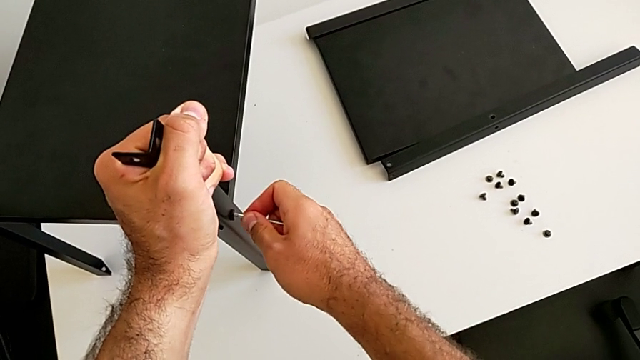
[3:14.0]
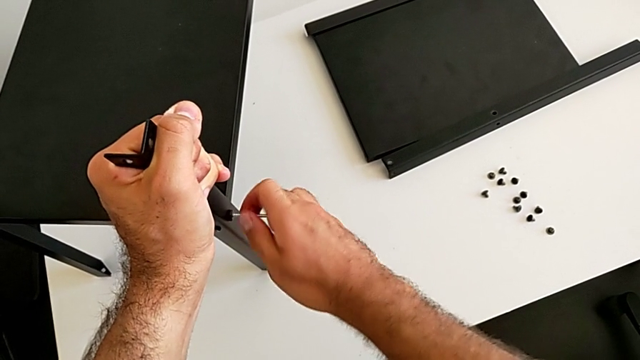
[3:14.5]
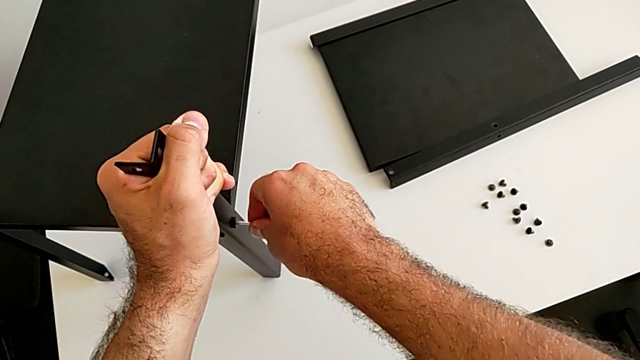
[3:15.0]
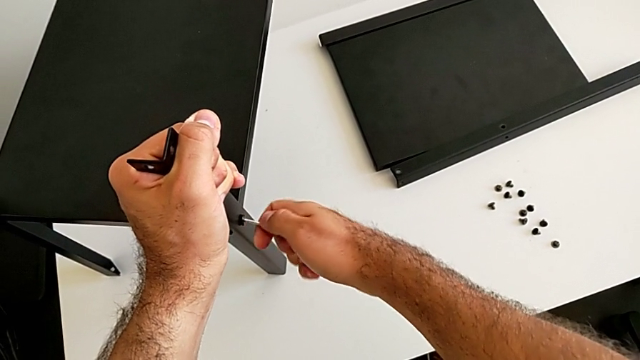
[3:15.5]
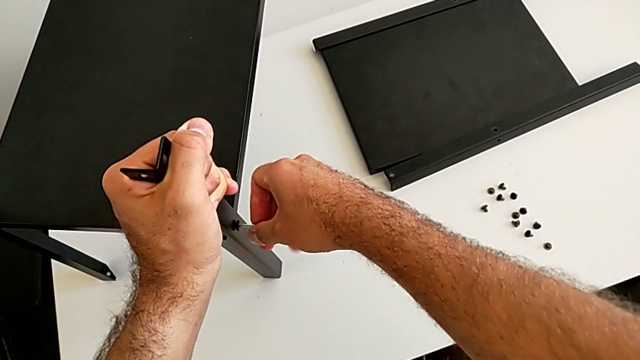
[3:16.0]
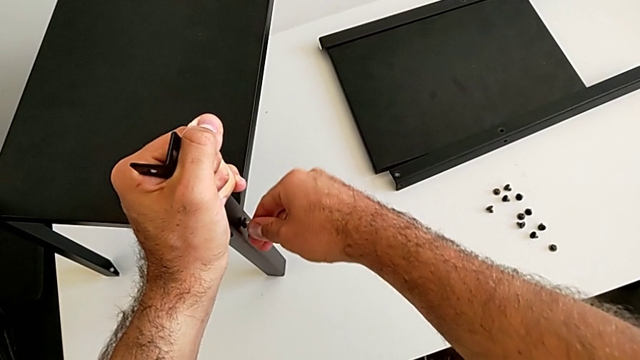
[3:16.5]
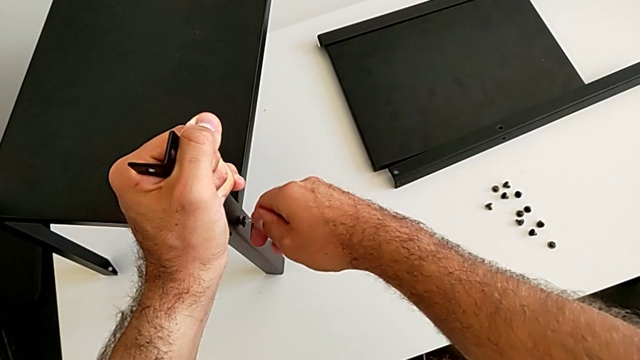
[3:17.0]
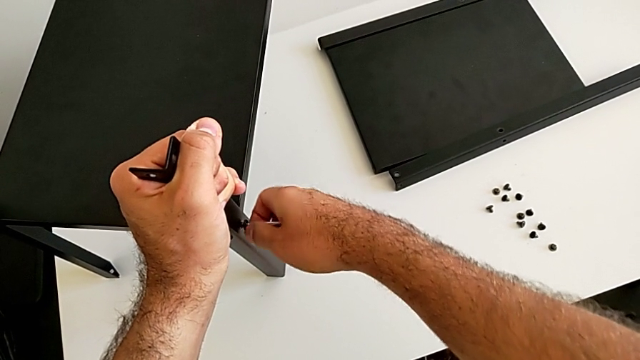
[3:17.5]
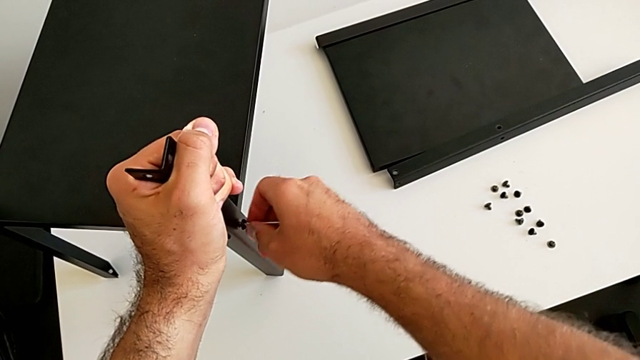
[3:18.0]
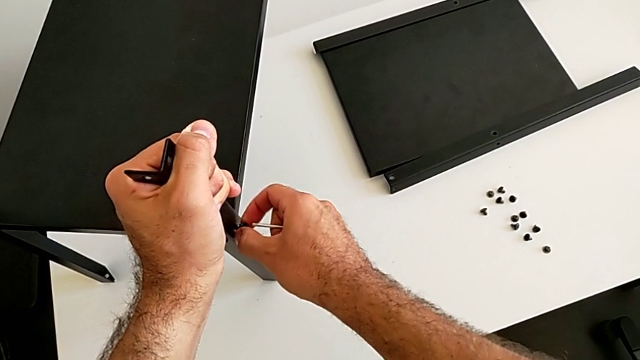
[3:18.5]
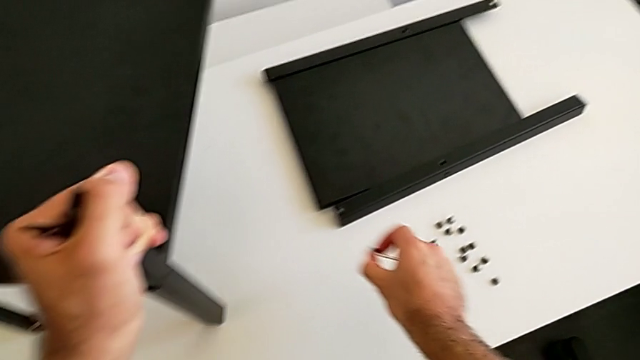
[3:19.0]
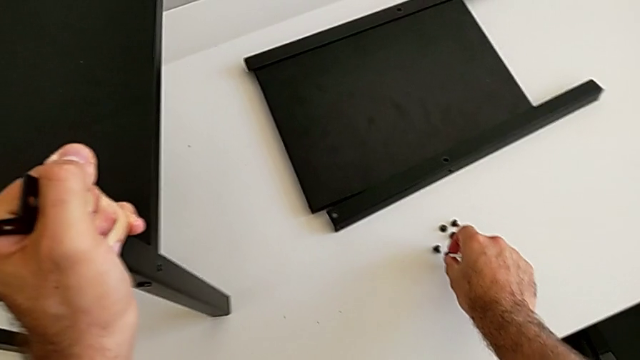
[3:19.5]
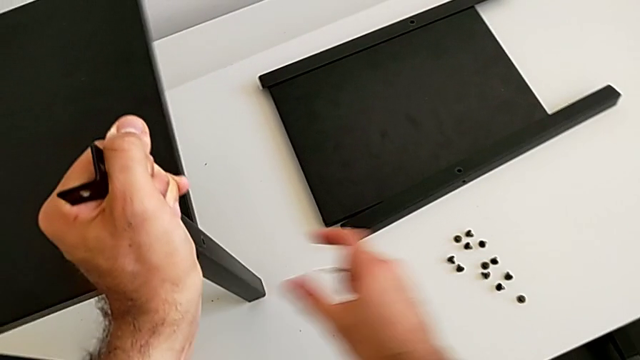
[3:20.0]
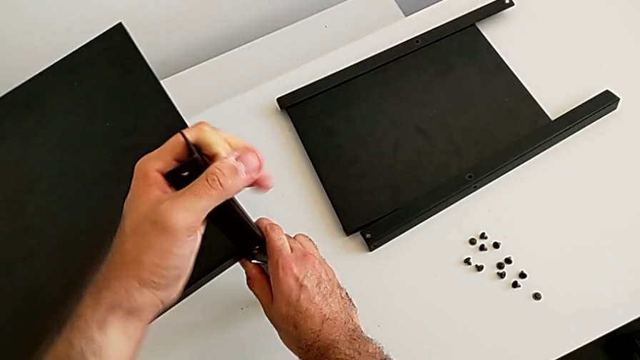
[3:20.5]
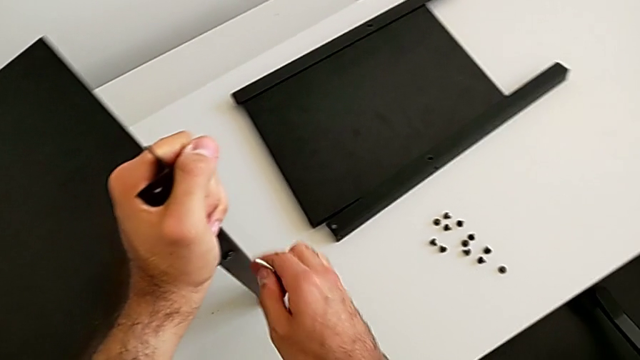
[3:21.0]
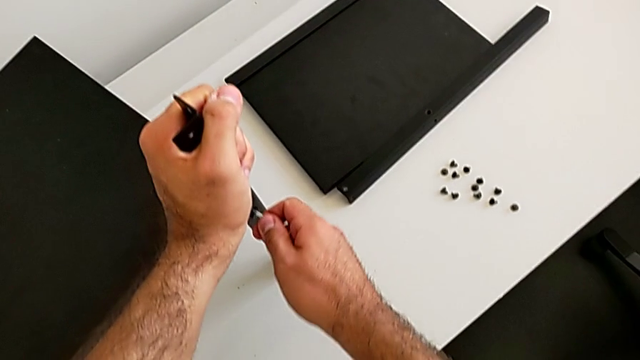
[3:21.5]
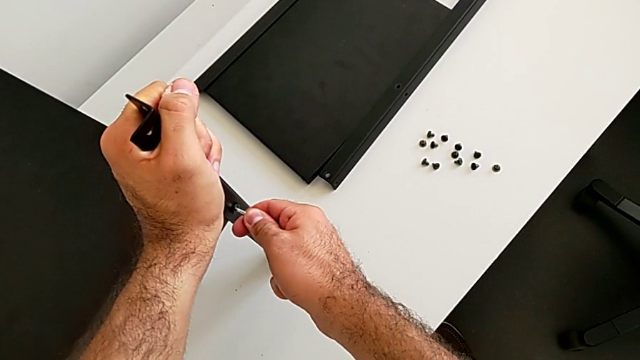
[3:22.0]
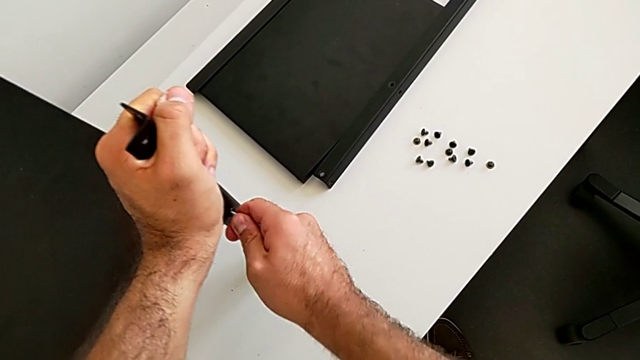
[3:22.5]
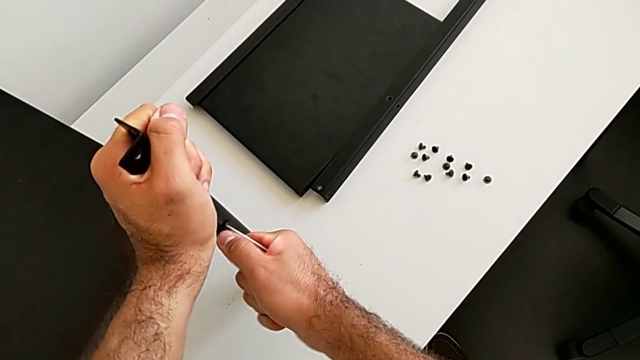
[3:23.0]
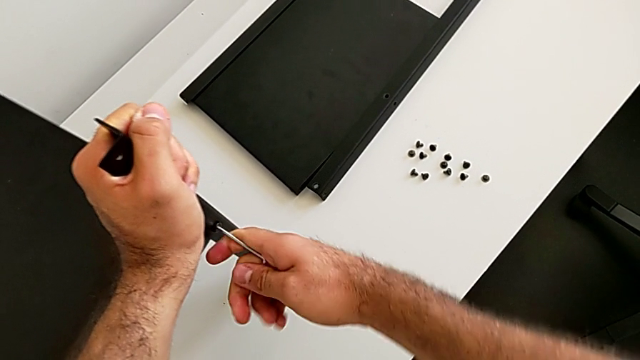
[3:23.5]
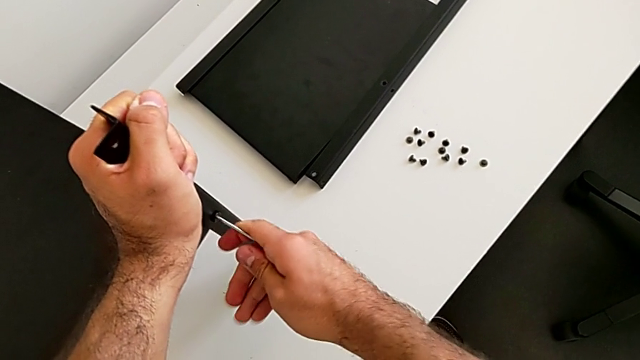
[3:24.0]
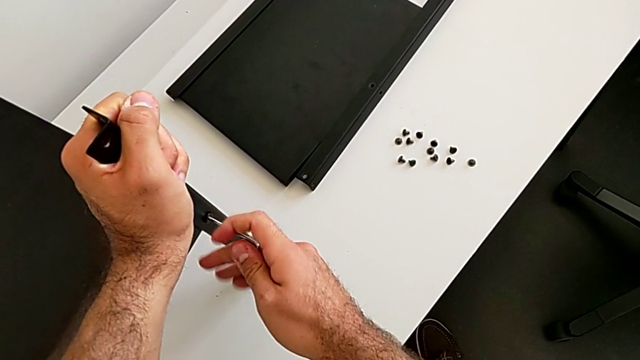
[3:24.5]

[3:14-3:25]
The camera wearer is disassembling the third leg. They insert the Allen wrench and unscrew the hex socket head. They disassemble the hex socket head, withdraw the Allen wrench and place the hex socket head, all with the right hand. They grab the nightstand, insert the Allen wrench and unscrew the hex socket head.

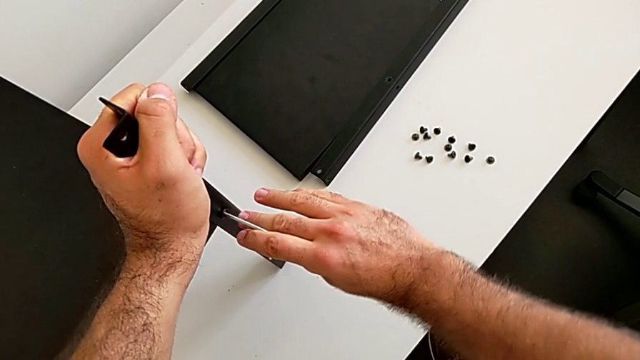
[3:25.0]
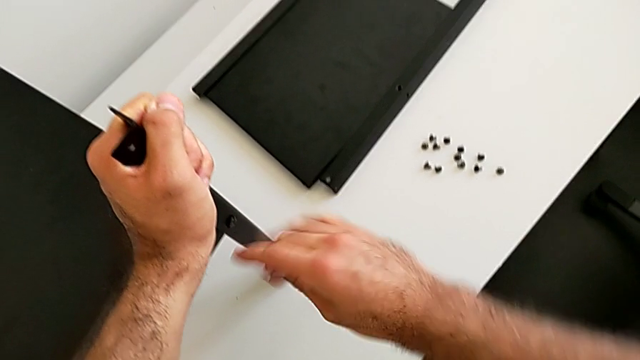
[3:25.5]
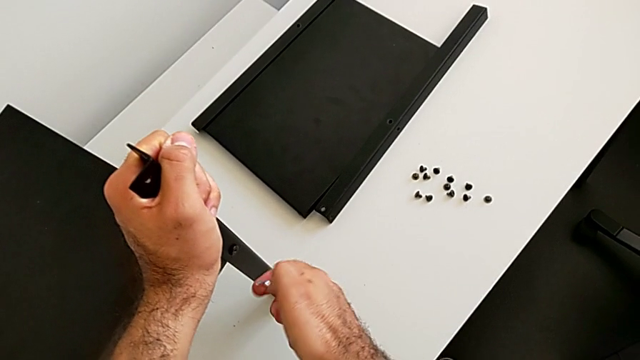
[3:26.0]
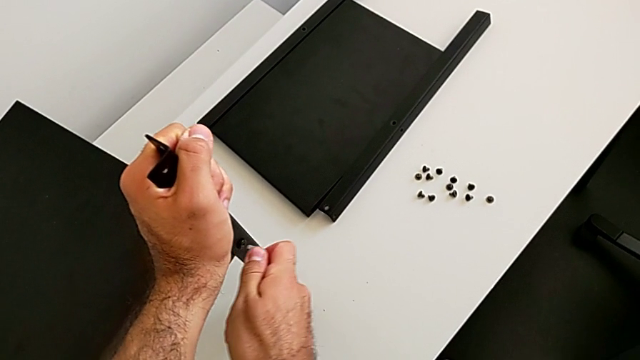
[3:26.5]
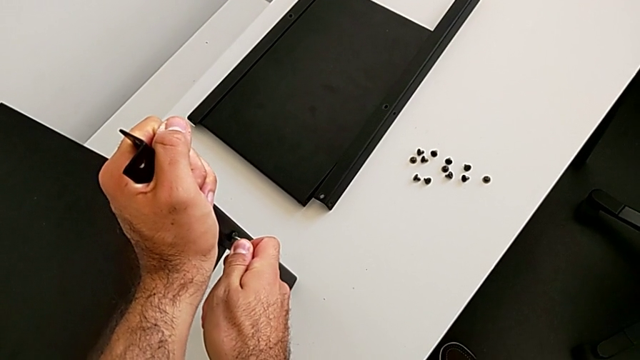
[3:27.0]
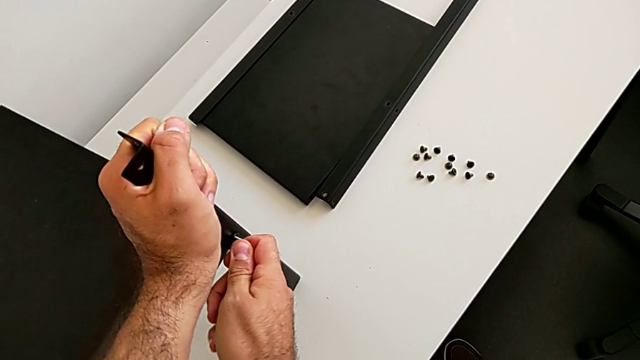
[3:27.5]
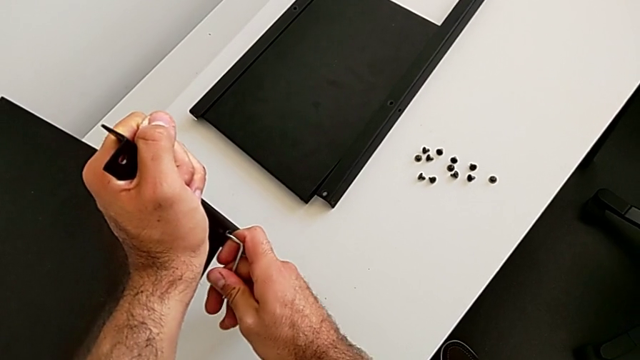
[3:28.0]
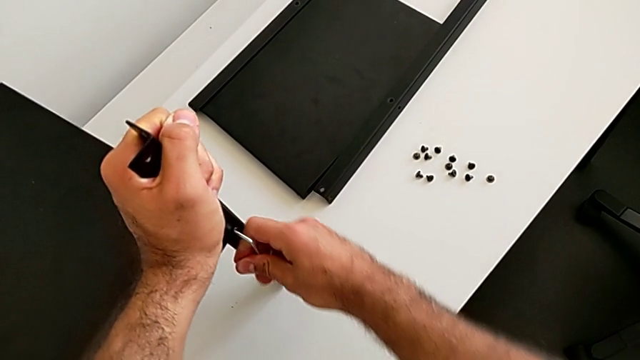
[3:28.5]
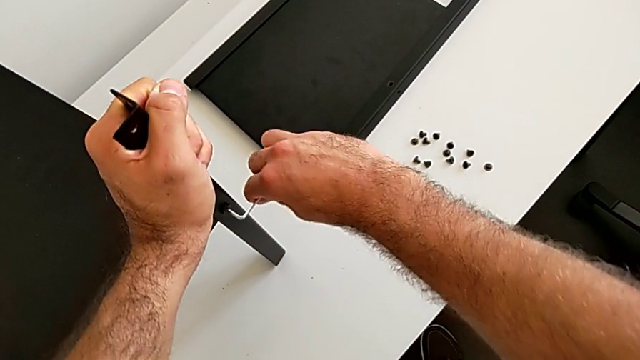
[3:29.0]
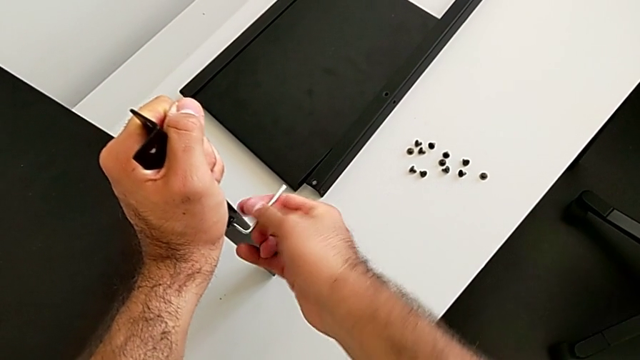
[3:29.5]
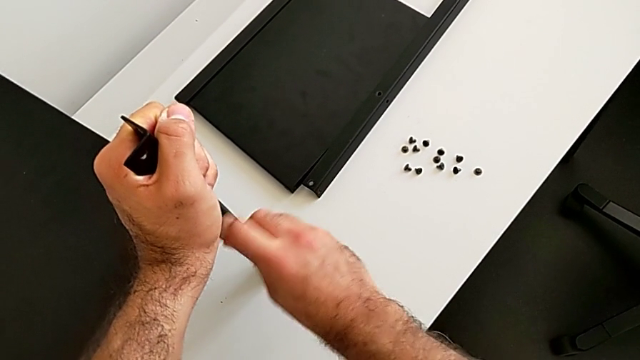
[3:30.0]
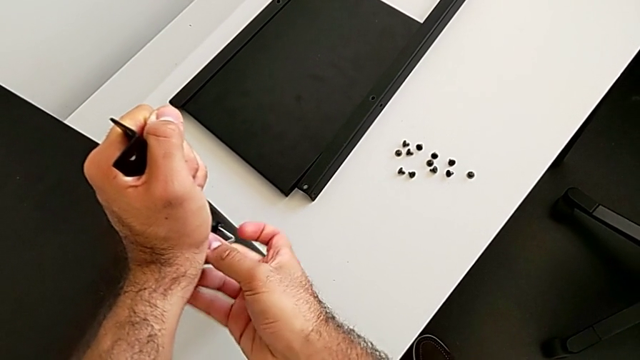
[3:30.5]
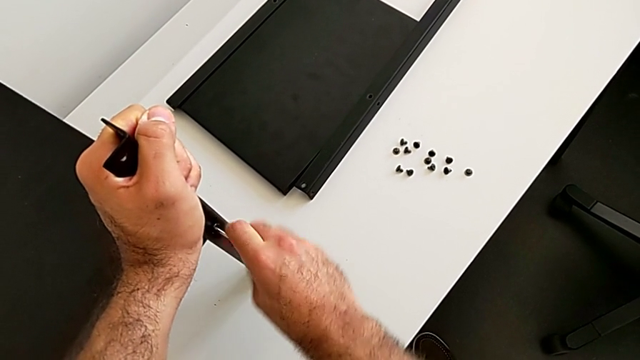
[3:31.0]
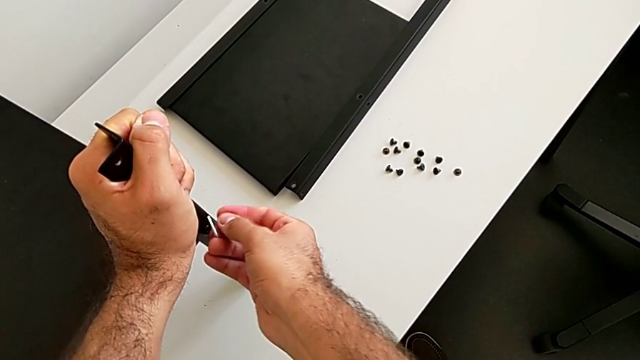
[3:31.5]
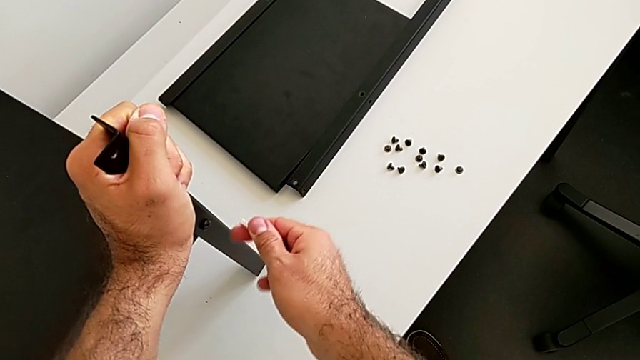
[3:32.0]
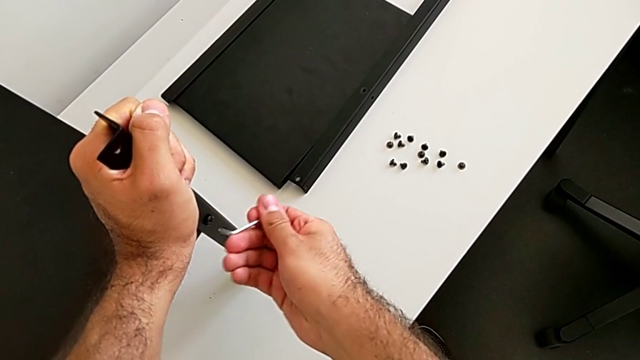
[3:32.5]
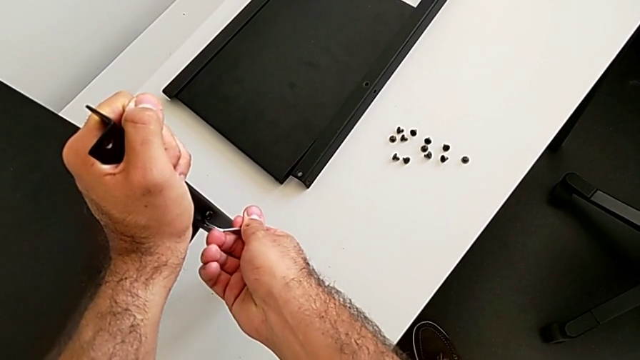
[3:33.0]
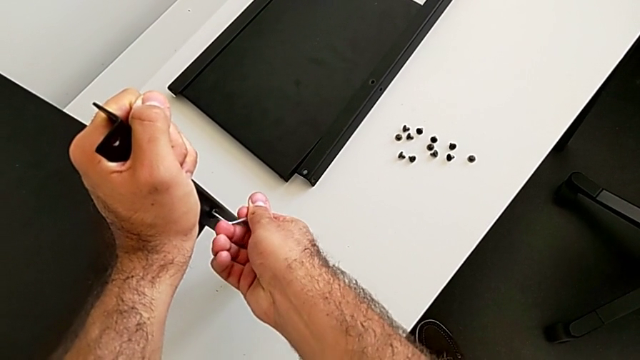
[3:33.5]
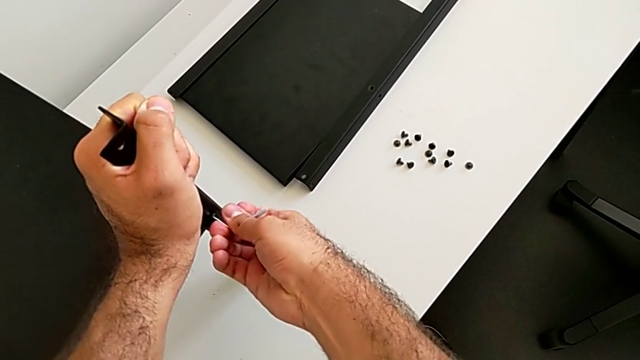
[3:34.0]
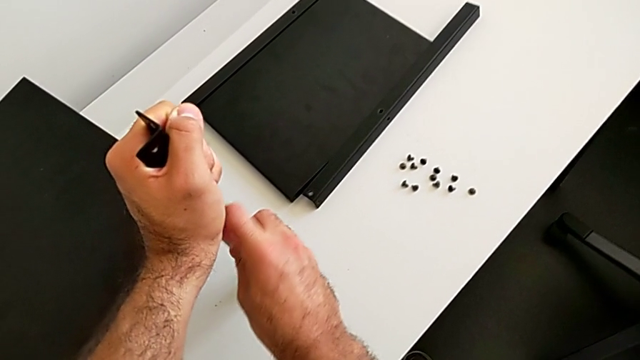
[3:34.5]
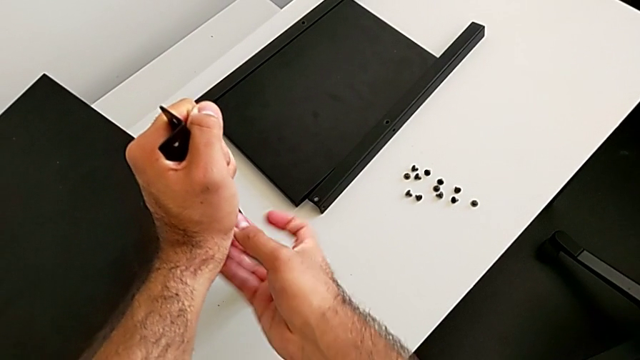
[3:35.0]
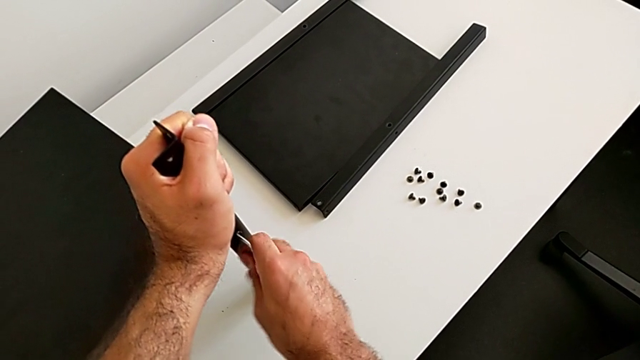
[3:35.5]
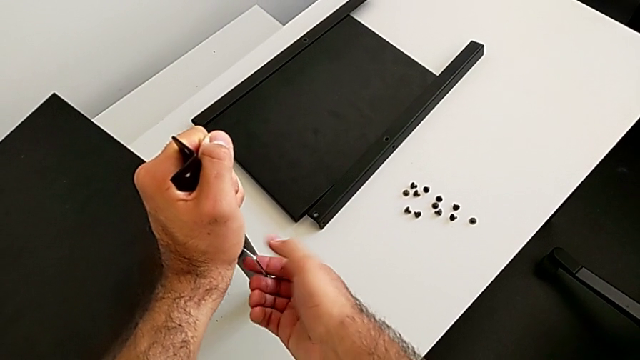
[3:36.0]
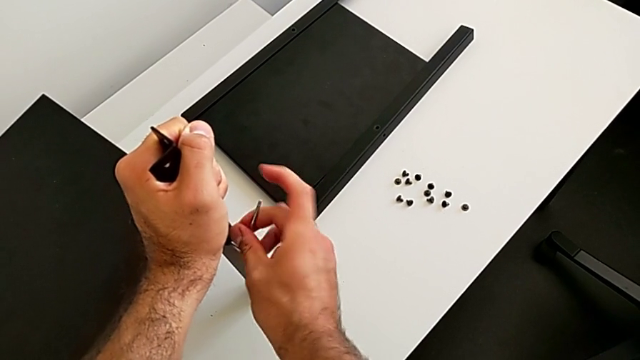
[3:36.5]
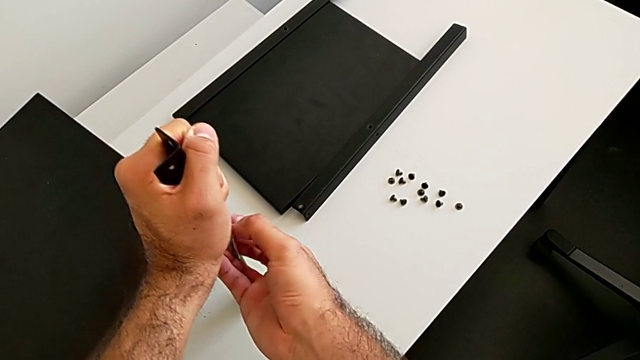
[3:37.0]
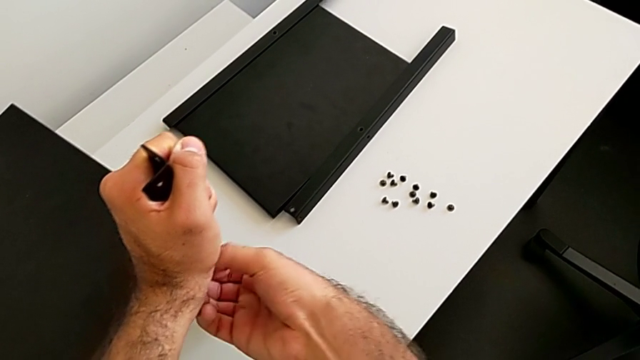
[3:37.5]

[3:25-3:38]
The camera wearer is disassembling the third leg. They withdraw the Allen wrench, rotate it, insert it, unscrew the hex socket head, withdraw the Allen wrench, rotate it, insert it and begin to unscrew the hex socket head.
